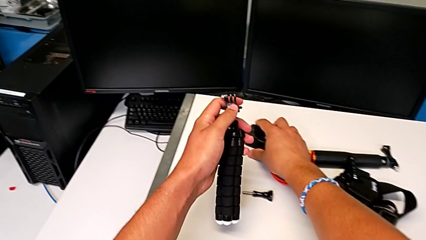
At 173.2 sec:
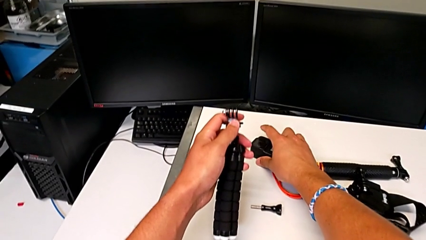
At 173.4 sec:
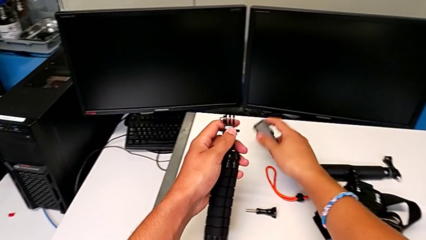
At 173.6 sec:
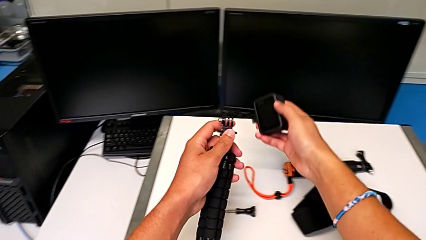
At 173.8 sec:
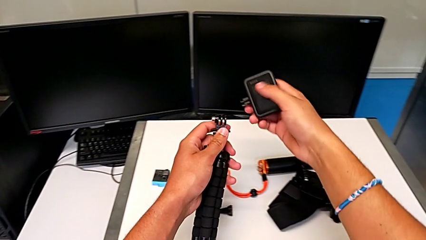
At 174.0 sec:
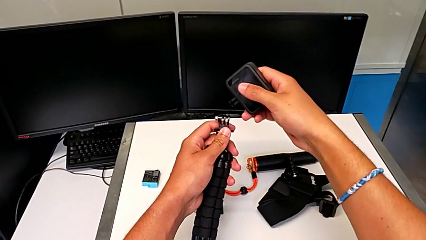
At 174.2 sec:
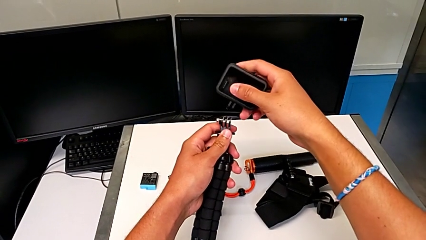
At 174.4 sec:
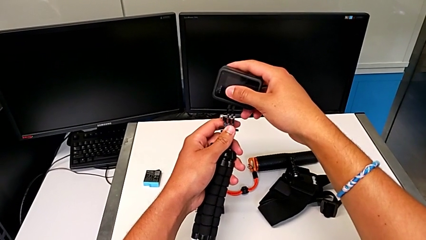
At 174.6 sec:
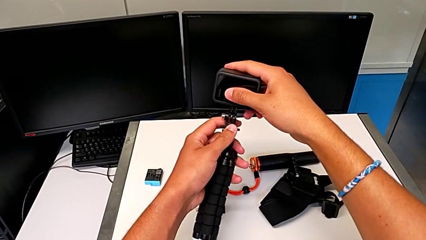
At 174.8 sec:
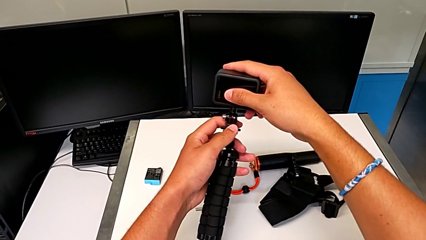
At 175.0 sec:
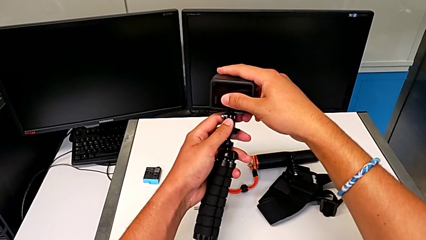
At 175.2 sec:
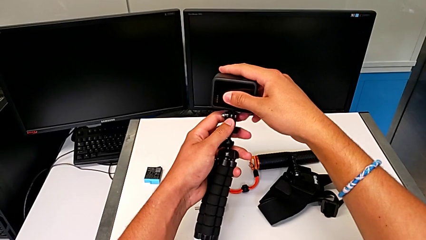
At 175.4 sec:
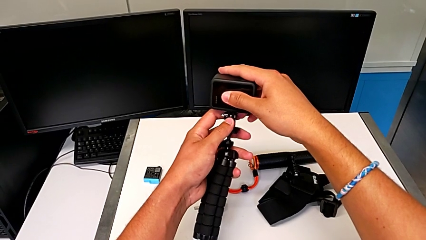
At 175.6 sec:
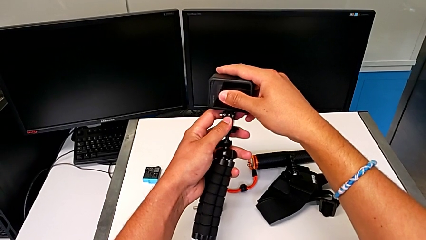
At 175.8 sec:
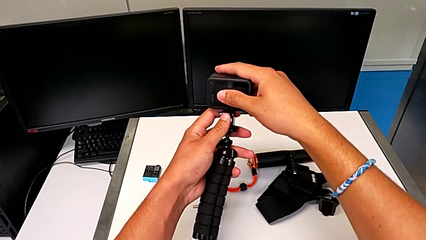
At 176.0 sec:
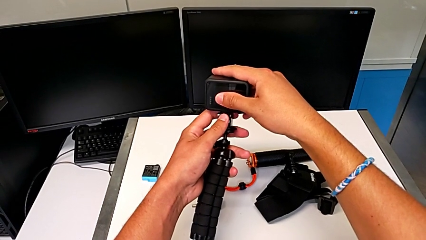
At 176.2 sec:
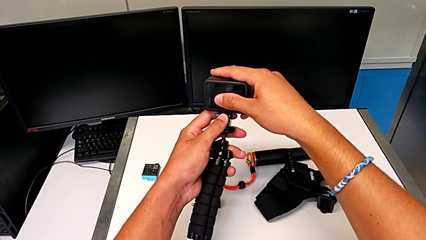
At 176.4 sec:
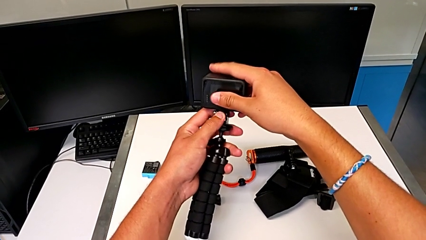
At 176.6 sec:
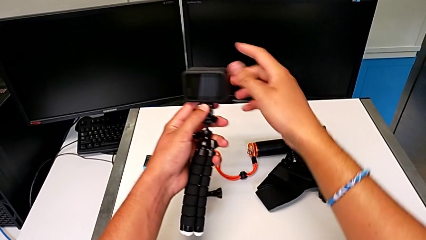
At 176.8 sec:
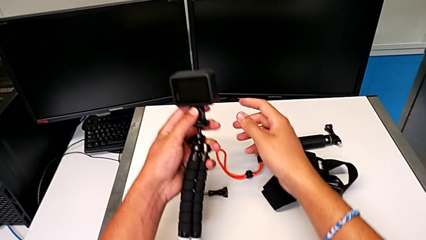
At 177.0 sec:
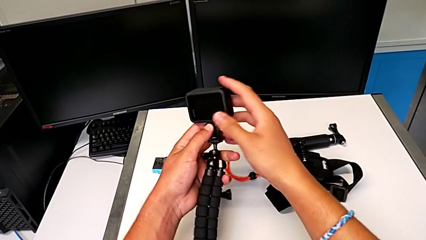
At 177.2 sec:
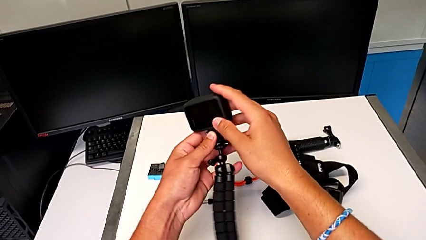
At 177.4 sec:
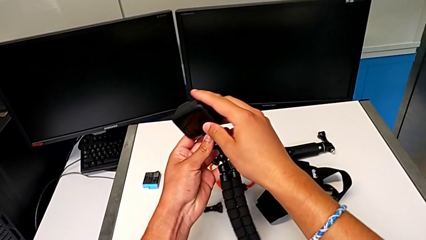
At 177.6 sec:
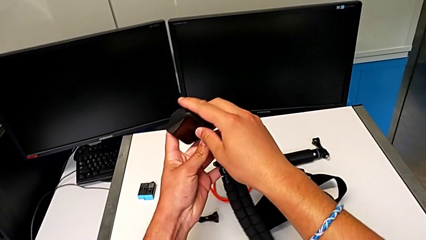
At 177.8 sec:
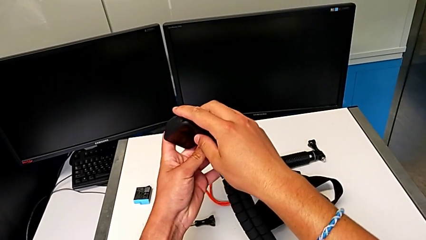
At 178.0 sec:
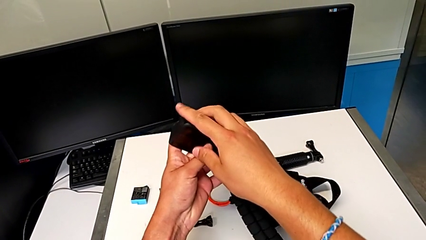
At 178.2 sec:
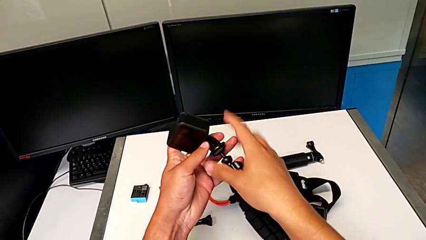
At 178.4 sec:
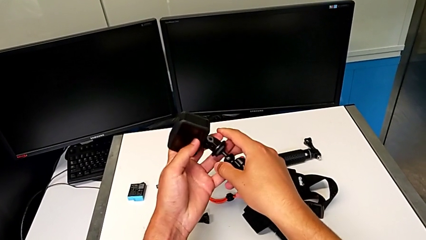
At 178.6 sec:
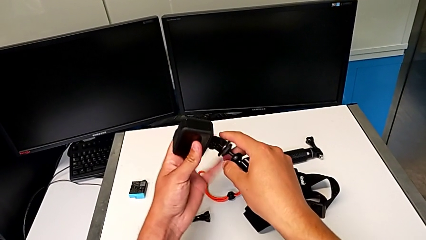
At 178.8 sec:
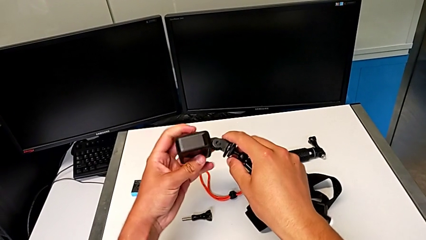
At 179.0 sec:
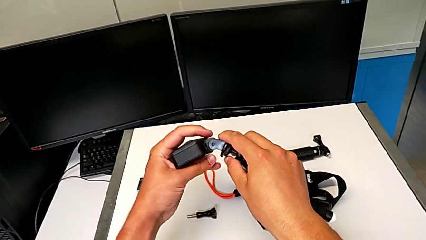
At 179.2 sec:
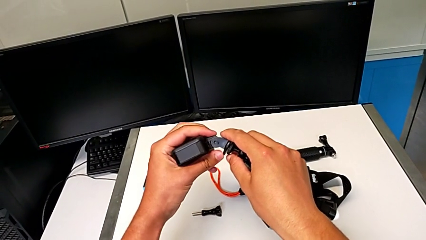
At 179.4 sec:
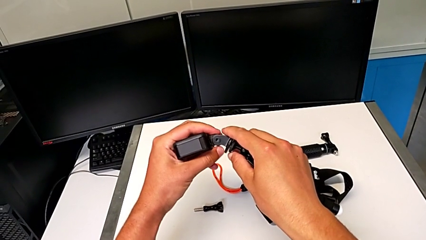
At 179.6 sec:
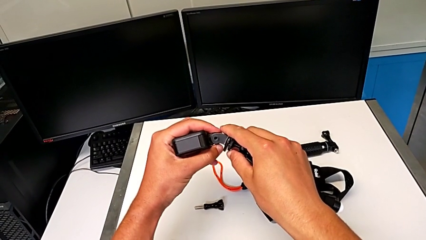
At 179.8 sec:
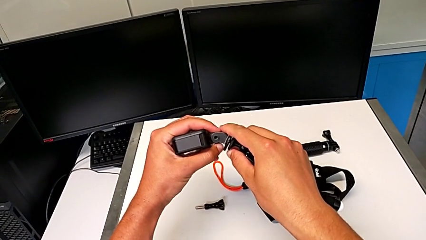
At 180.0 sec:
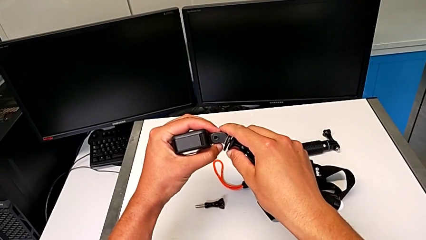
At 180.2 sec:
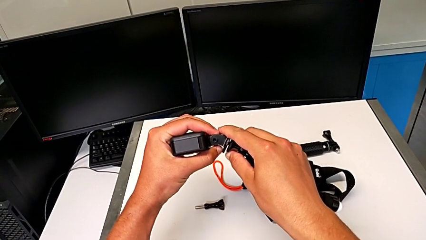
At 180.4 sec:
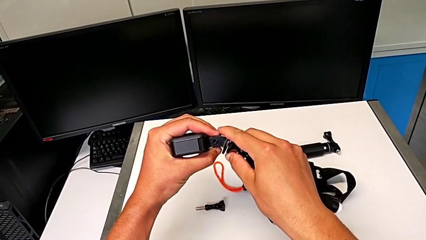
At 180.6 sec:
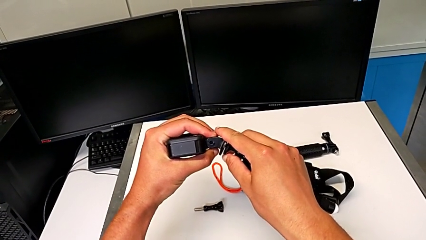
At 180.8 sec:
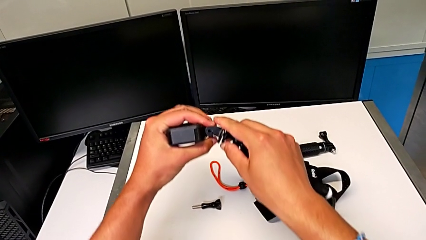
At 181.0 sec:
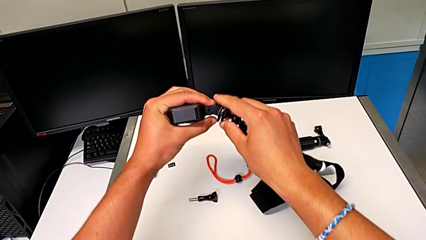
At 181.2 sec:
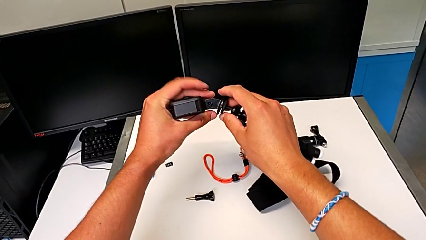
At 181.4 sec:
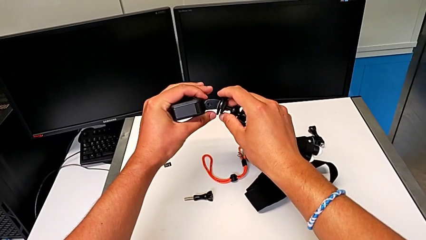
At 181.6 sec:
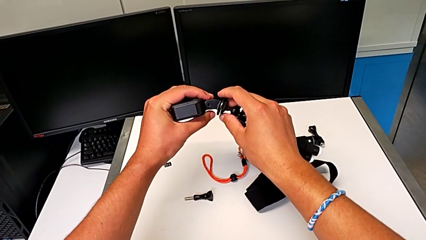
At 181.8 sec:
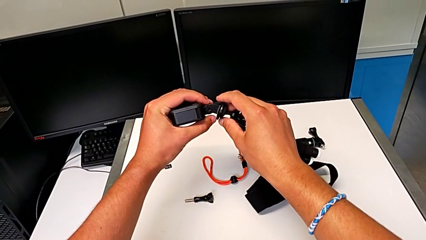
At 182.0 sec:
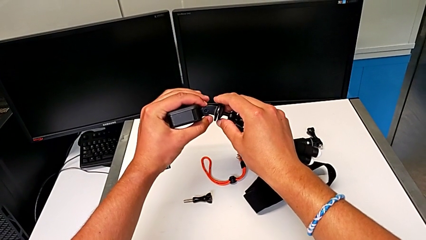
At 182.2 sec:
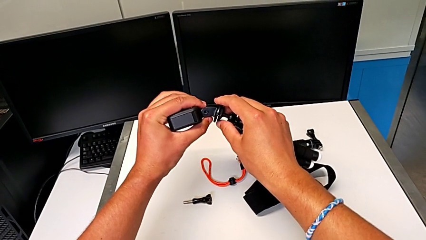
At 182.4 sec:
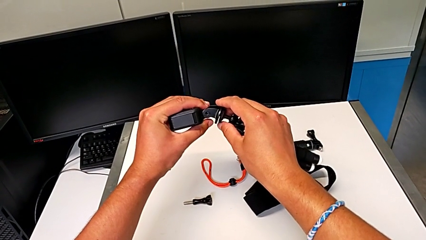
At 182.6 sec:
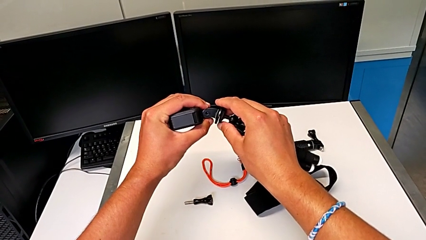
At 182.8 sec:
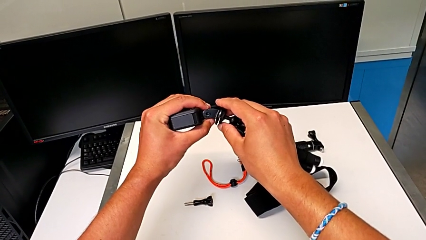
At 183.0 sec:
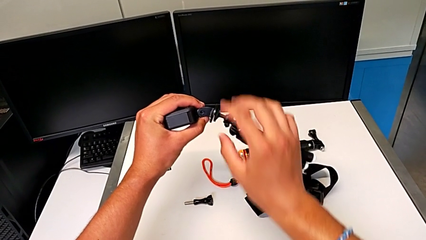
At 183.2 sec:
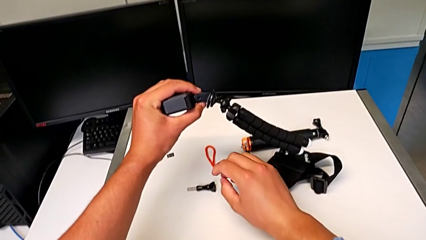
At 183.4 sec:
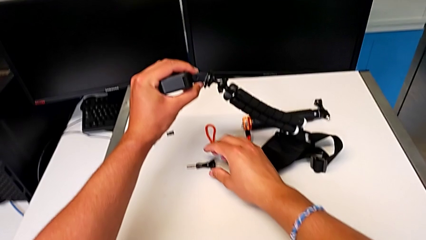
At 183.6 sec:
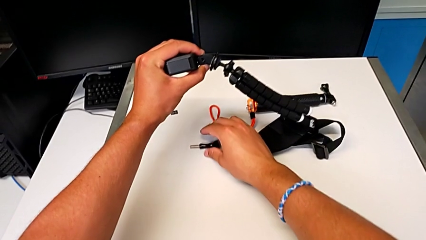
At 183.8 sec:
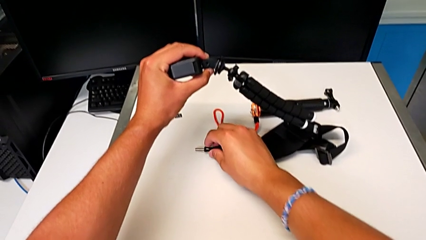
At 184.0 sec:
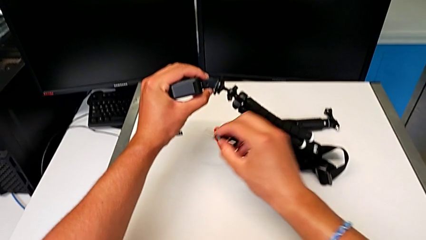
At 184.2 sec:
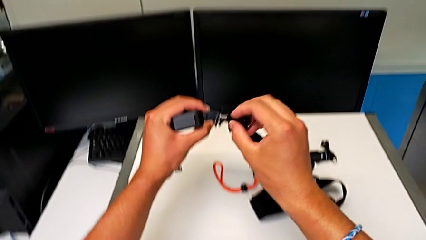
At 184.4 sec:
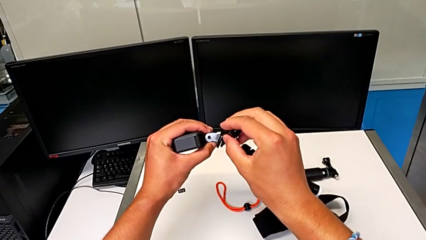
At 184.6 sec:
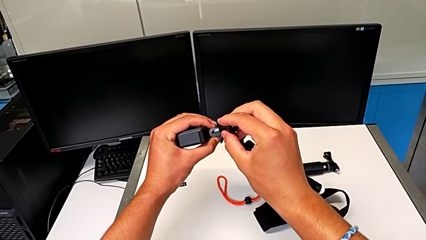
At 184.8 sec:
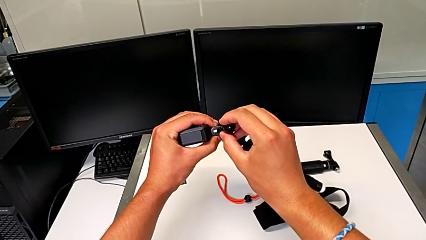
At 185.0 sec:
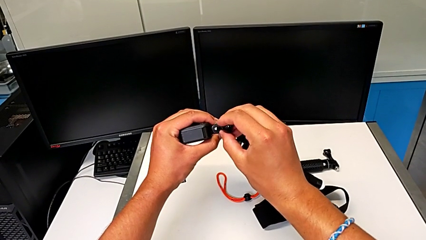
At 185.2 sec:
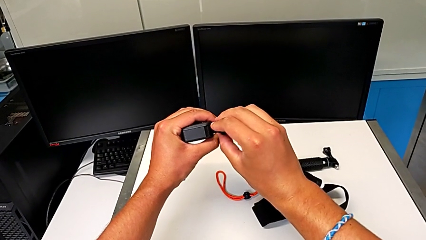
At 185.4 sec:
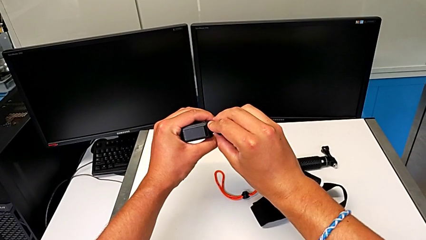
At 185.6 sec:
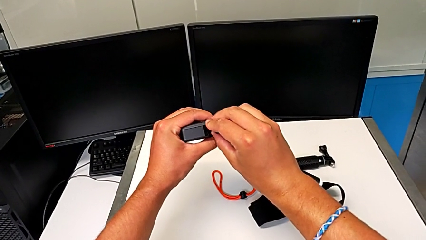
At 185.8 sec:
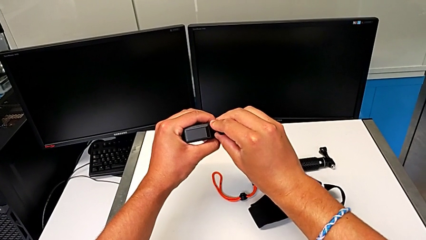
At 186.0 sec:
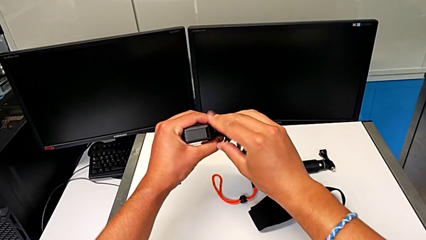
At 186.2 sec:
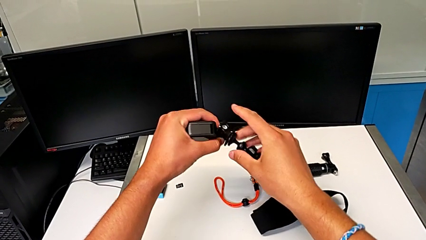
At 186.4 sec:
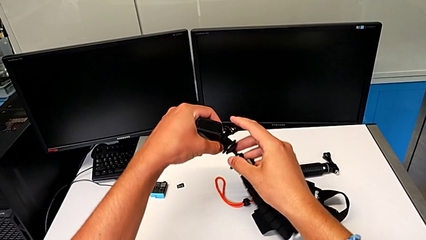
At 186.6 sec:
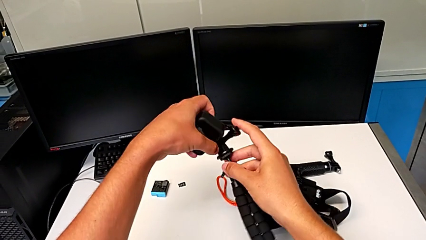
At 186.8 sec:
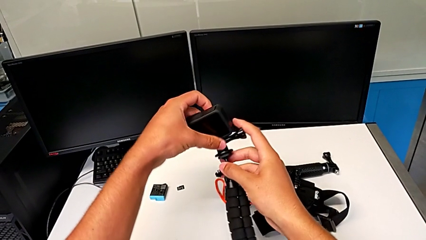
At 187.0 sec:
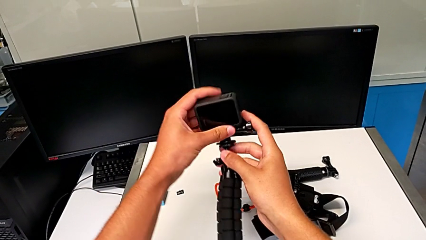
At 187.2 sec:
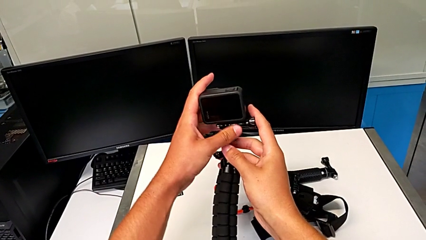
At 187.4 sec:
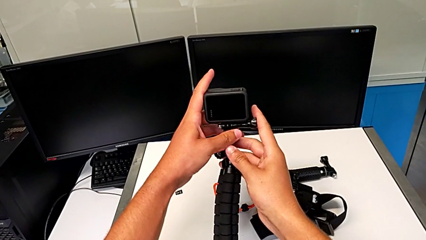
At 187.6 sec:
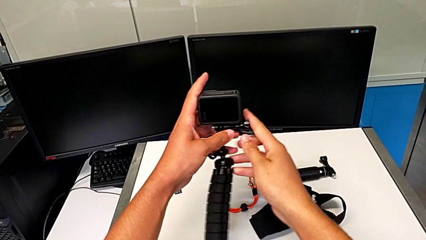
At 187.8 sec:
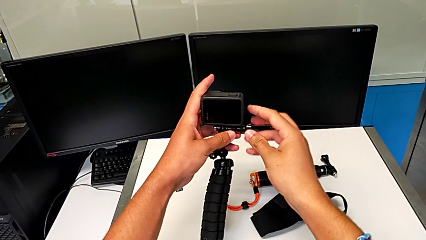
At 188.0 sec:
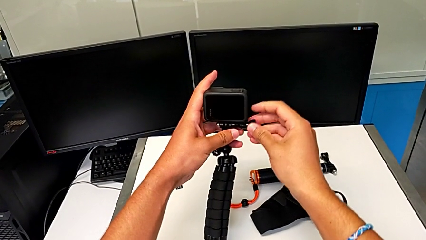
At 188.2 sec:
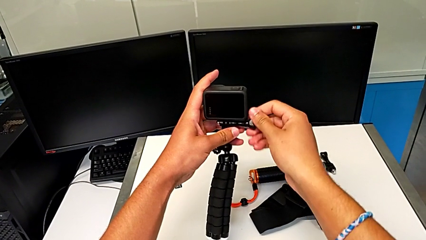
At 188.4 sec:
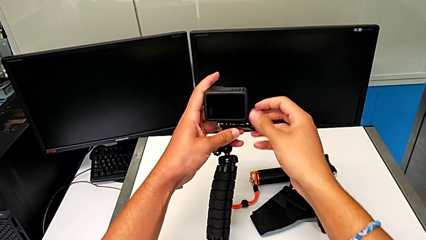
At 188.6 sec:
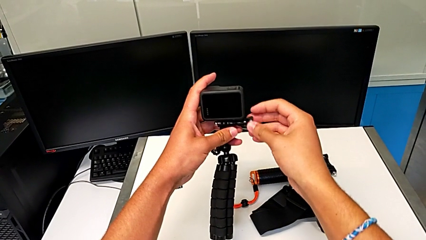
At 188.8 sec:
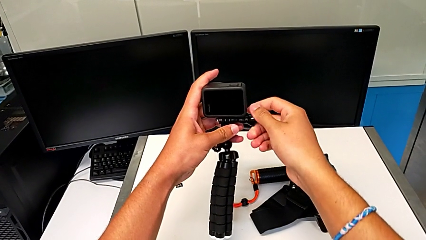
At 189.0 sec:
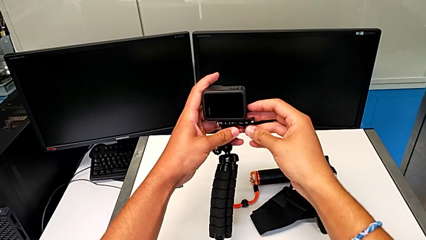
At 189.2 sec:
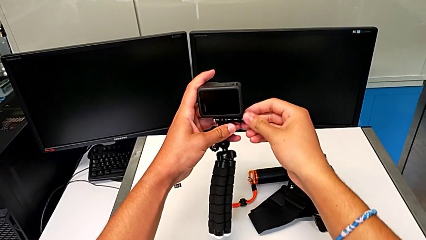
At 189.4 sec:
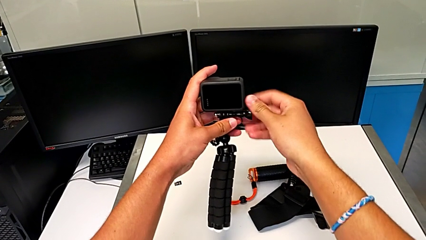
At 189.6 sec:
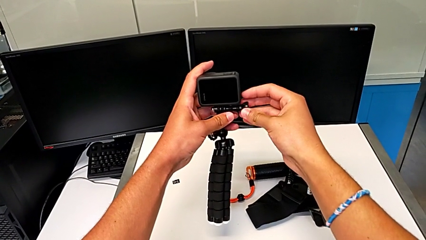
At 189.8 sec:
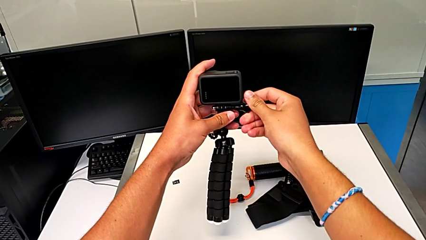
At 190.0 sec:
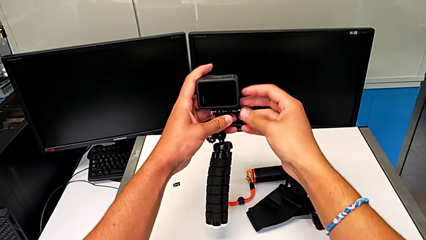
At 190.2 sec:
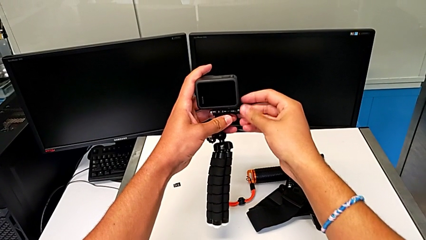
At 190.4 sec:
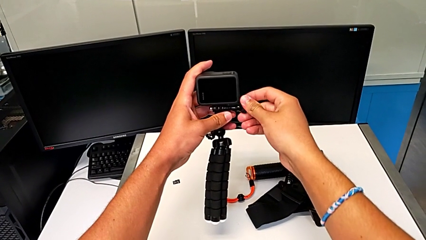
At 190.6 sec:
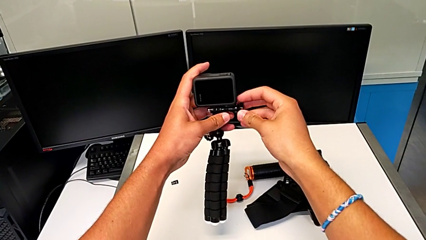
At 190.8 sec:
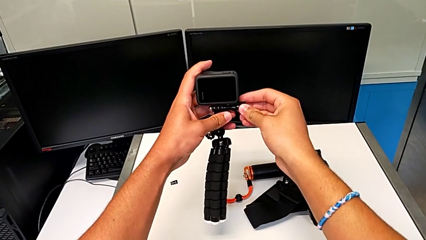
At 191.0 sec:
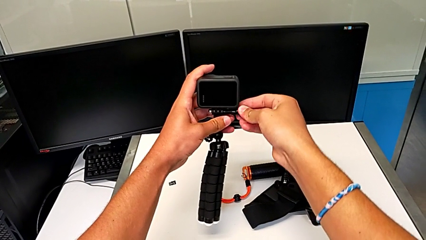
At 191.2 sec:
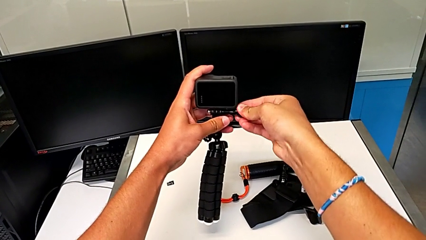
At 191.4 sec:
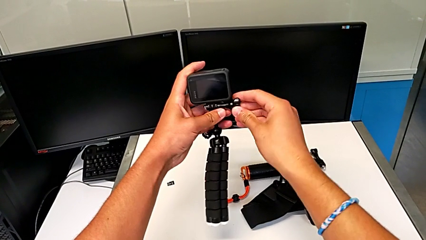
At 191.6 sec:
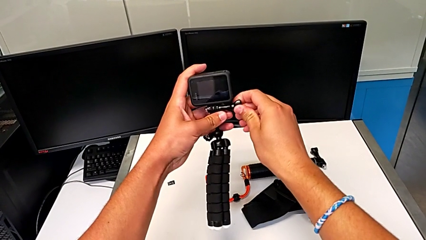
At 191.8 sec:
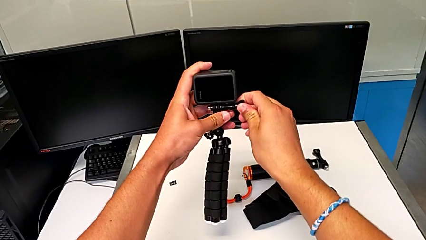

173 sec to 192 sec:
The camera wearer is placing the GoPro on the tripod. They grab the GoPro, assemble it, hold it, grab the screw, place it and begin to screw it.
